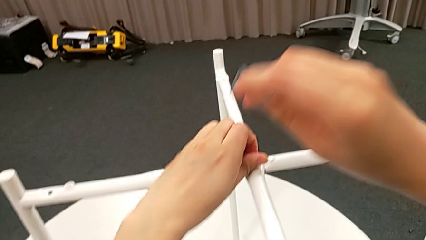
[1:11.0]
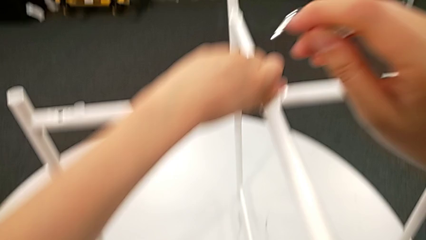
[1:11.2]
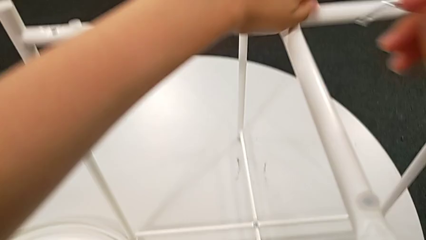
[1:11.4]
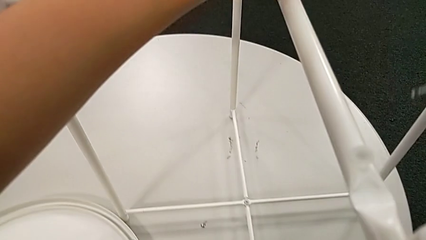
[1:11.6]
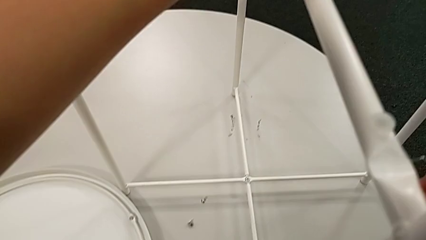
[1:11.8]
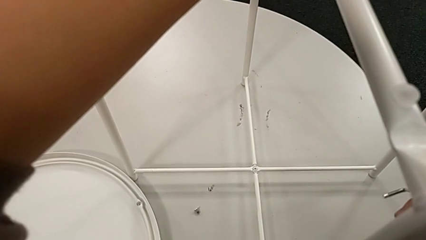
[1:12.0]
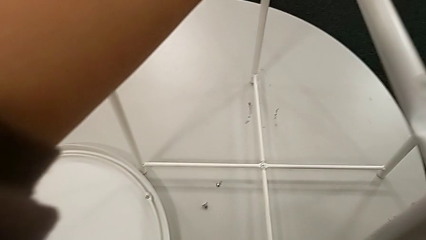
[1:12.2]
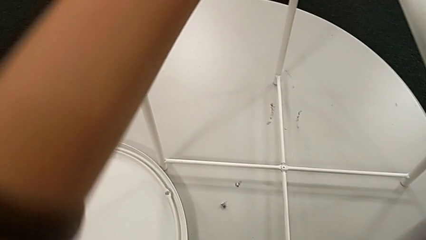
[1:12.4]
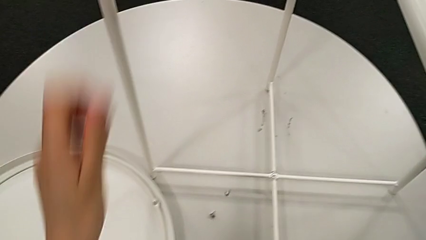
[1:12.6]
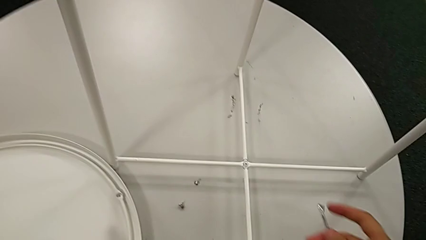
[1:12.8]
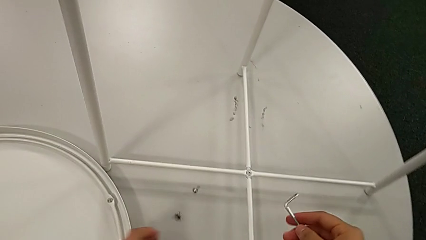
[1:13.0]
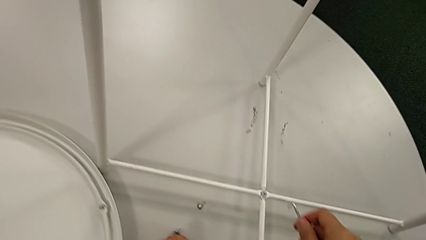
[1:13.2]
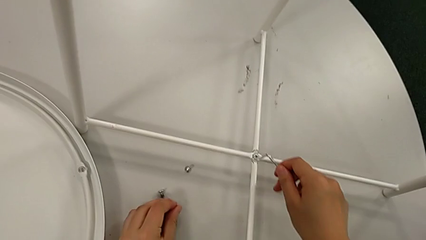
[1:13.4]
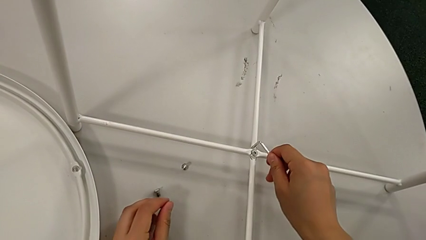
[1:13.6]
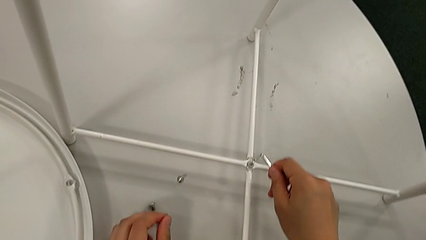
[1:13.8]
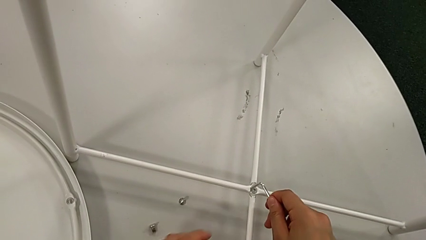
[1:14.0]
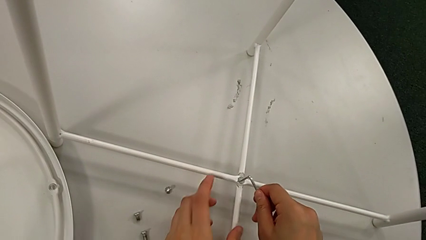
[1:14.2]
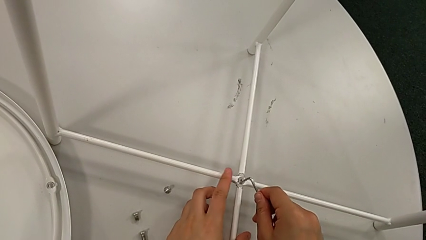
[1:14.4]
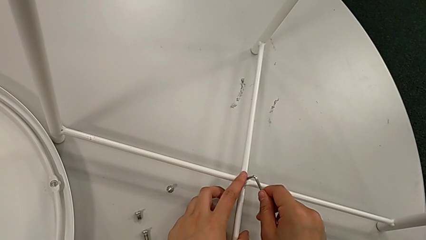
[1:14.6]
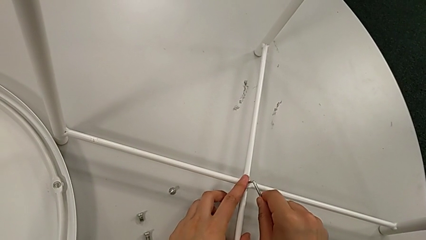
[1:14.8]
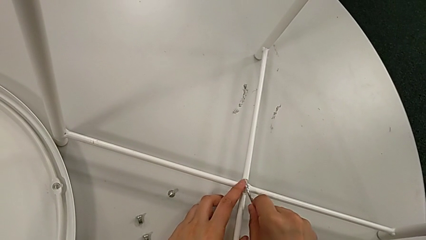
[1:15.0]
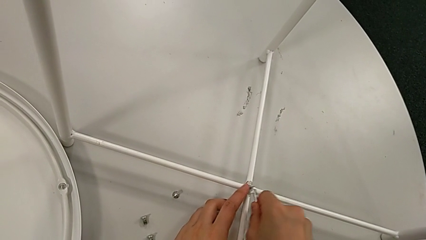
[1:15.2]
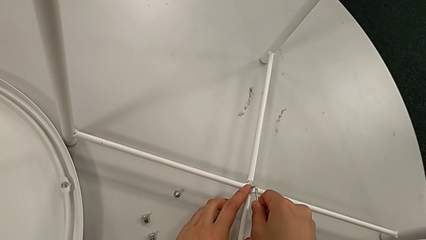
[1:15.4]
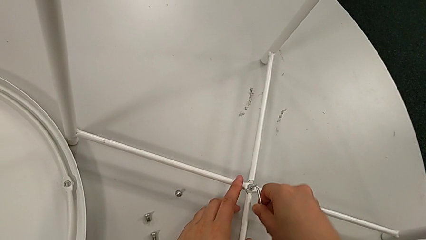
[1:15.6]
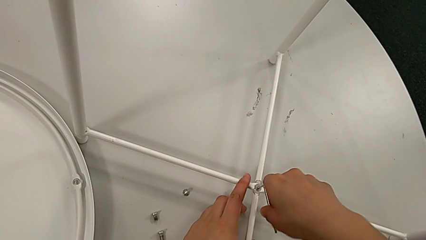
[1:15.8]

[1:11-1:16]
The camera wearer is unscrewing the top hex socket head. They disassemble the hex socket head, place it with the left hand and insert the Allen wrench.

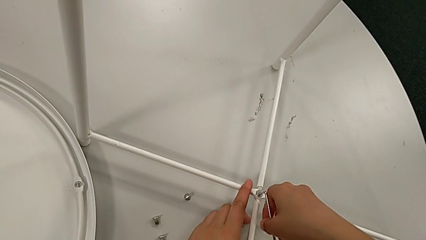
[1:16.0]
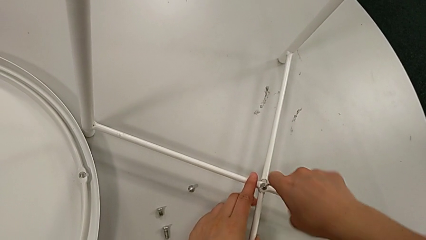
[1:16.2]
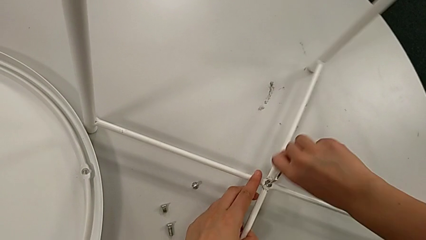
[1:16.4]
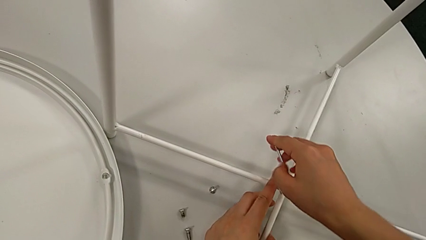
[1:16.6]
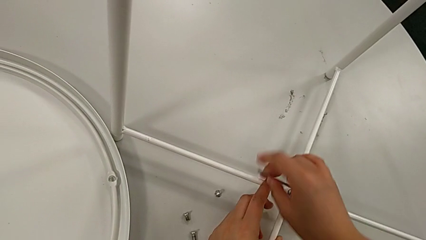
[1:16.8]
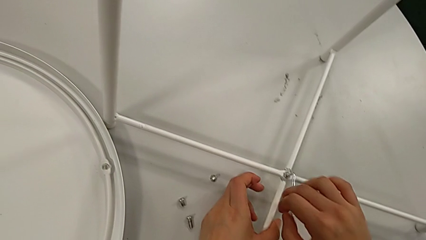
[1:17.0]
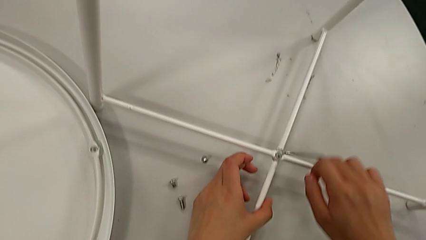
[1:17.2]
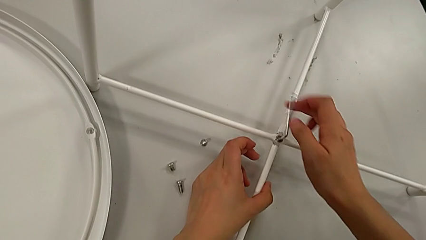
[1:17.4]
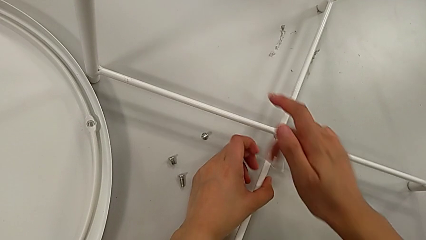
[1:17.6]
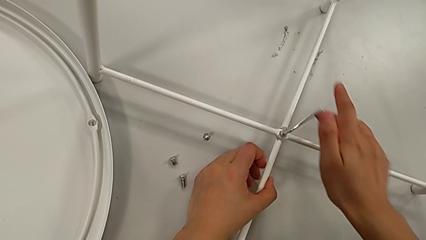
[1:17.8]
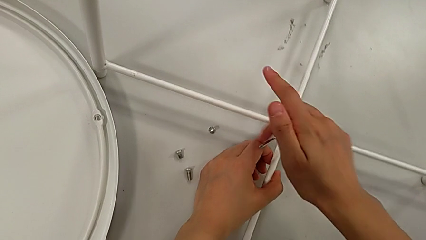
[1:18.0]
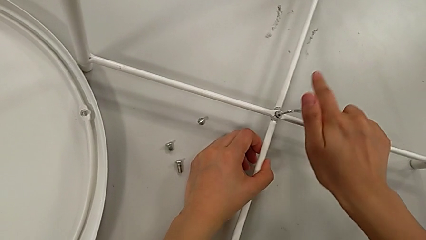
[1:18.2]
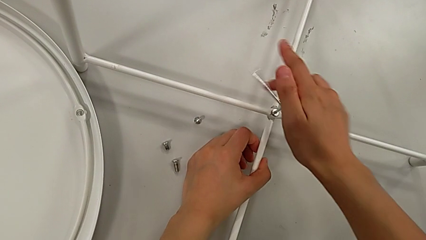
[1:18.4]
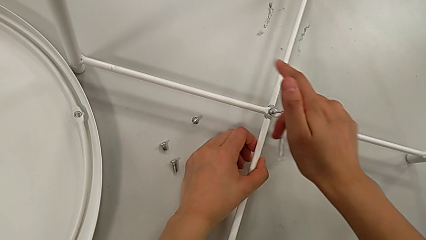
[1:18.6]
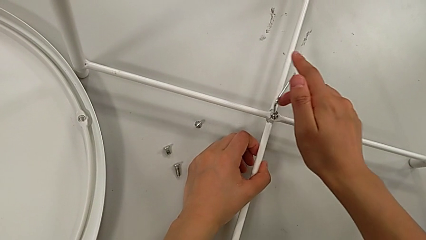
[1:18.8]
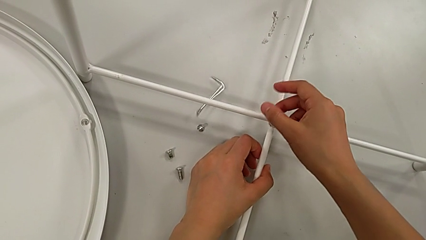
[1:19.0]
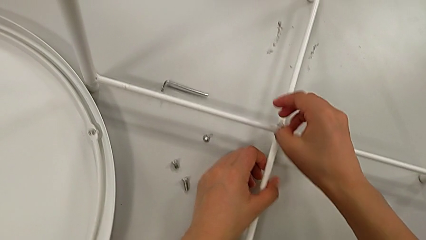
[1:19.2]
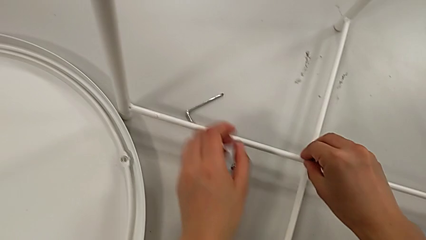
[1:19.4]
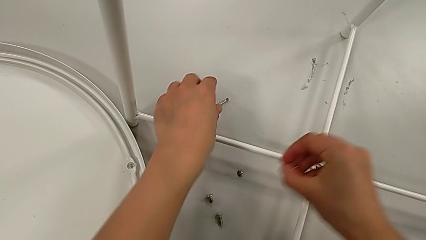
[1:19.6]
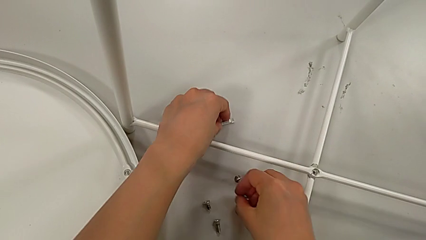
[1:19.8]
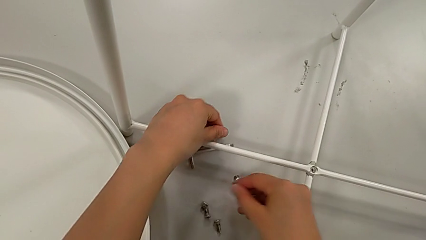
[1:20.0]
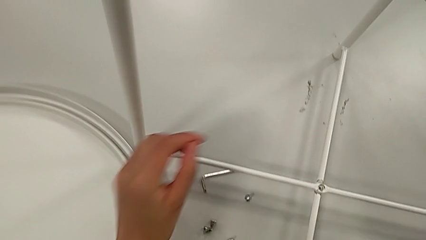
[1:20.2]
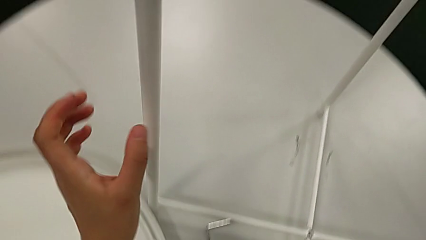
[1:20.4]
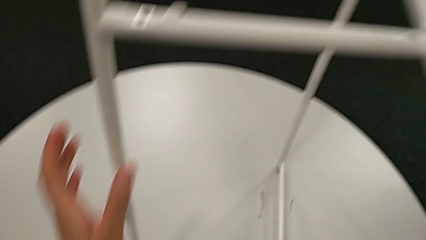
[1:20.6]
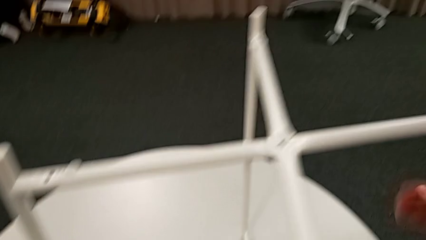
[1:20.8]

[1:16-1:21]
The camera wearer unscrews the bottom hex socket head. They unscrew the hex socket head, wrongly drop the Allen wrench, disassemble the hex socket head and place it, all with the right hand. They slide the Allen wrench with the left hand and grab the leg.

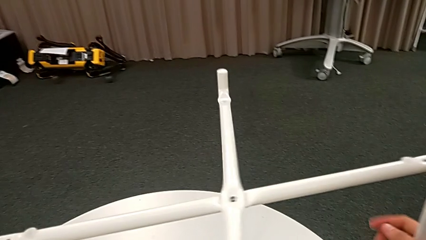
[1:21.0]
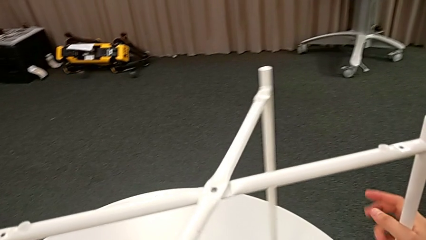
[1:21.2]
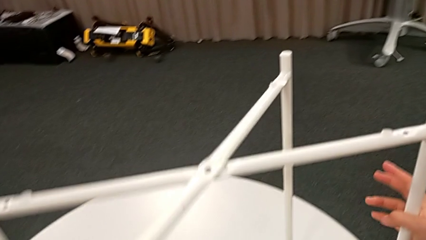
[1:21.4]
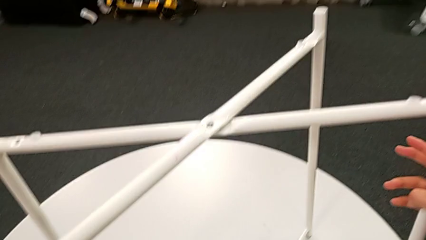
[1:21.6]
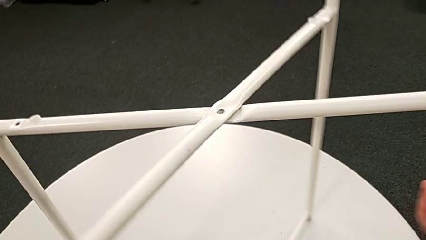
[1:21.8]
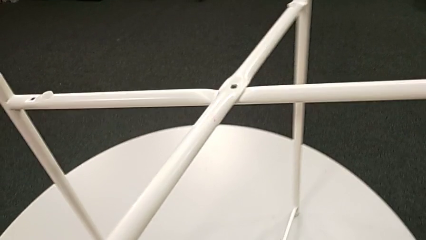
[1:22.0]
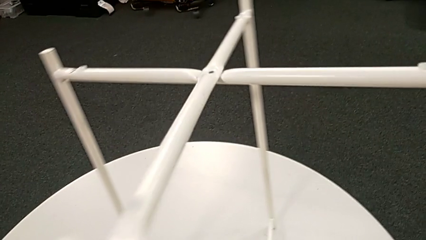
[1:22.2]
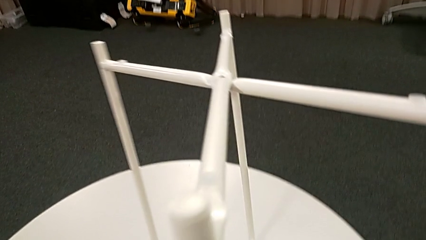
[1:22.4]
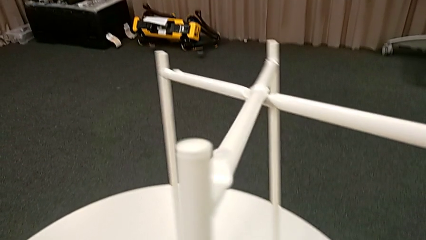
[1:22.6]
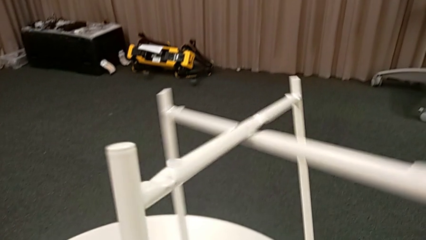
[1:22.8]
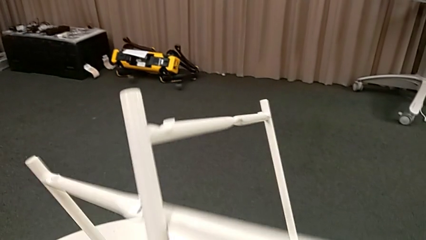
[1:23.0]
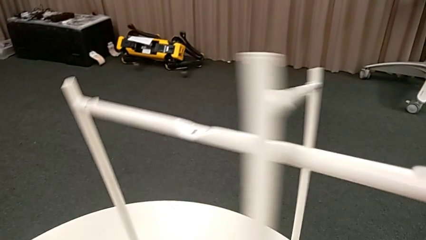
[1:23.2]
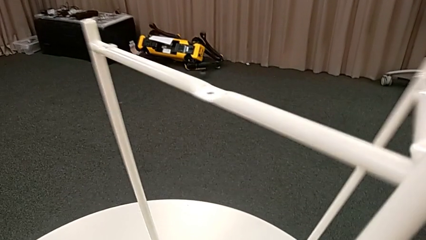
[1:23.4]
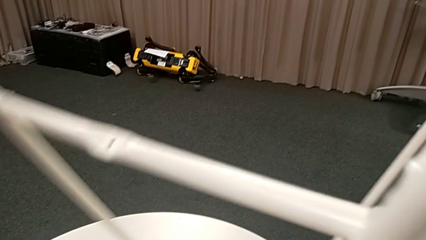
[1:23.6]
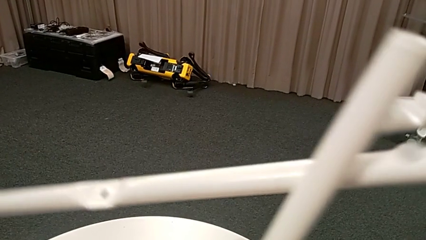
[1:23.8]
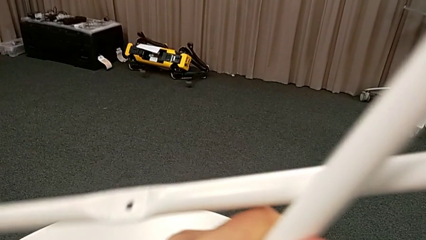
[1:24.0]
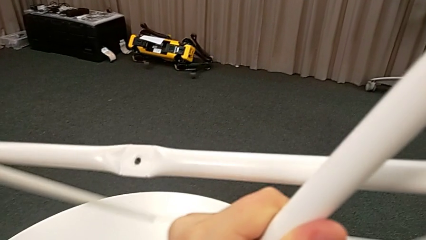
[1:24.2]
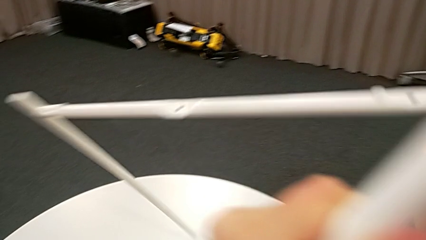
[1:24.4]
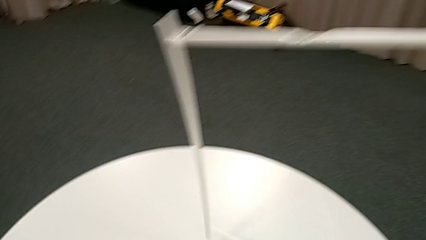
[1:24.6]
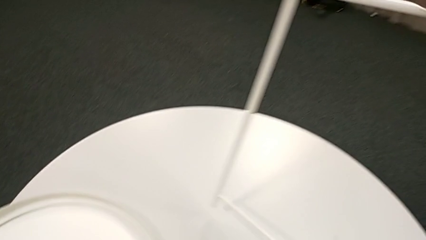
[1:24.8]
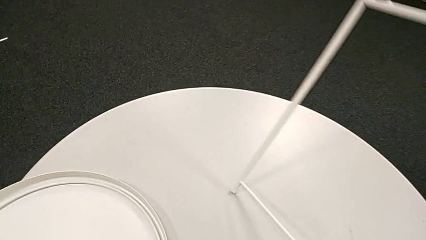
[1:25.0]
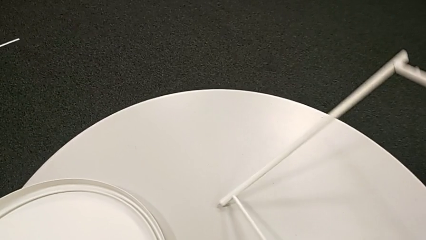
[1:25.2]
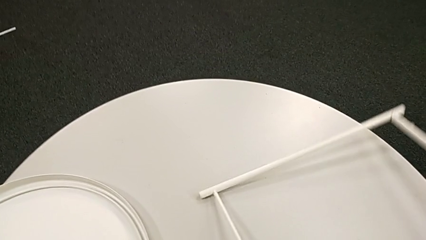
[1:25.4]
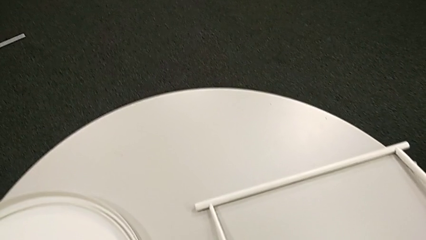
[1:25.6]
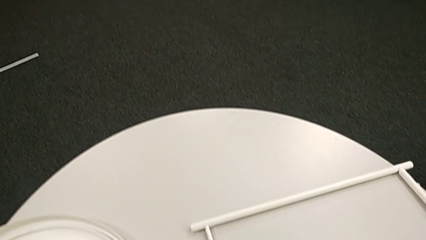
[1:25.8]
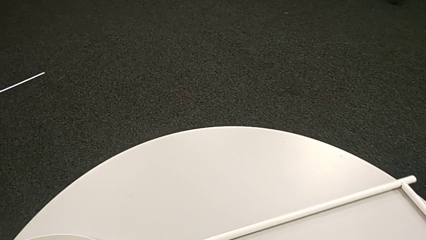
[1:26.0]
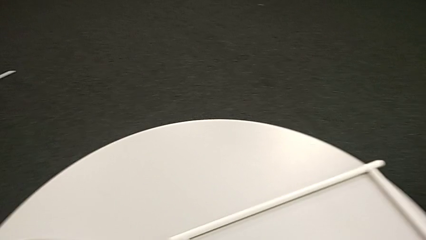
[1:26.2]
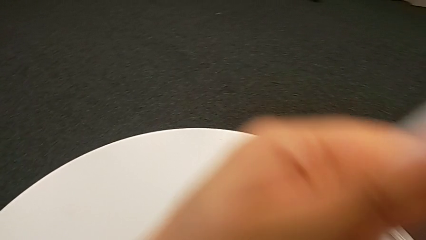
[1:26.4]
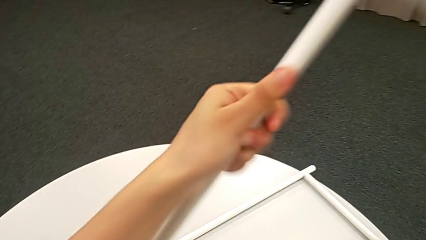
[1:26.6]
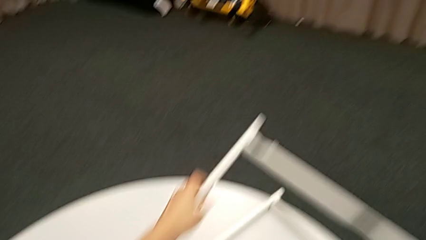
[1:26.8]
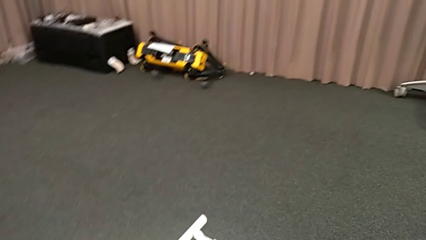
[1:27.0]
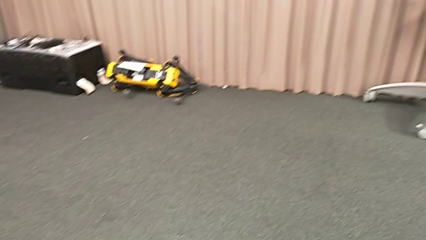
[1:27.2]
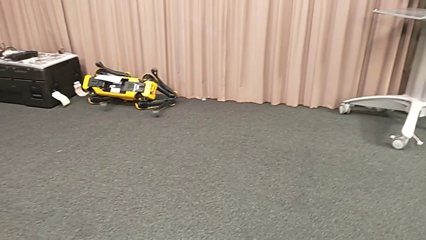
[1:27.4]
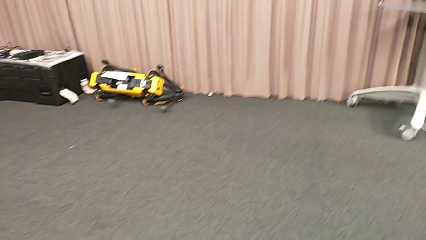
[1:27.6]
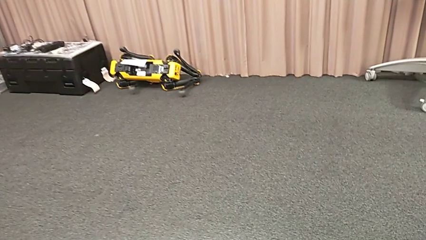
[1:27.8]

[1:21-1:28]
The camera wearer disassembles the legs of the object. They slide the leg and place it twice.
